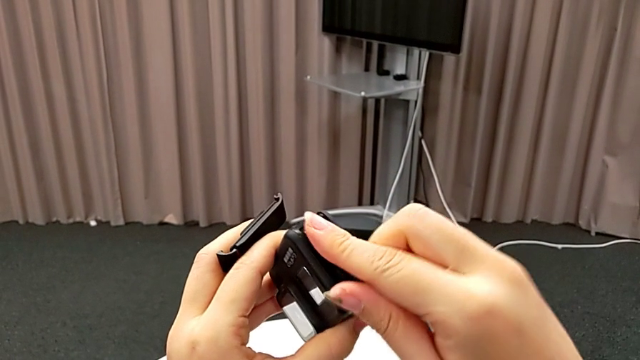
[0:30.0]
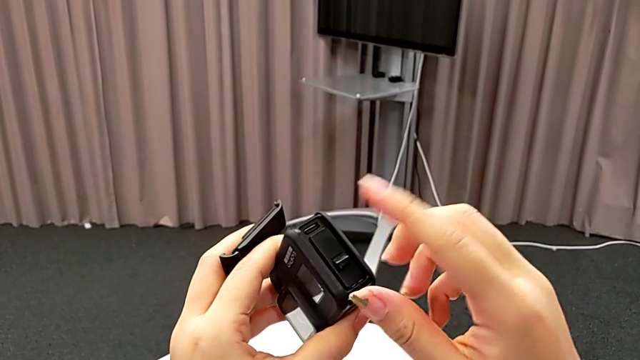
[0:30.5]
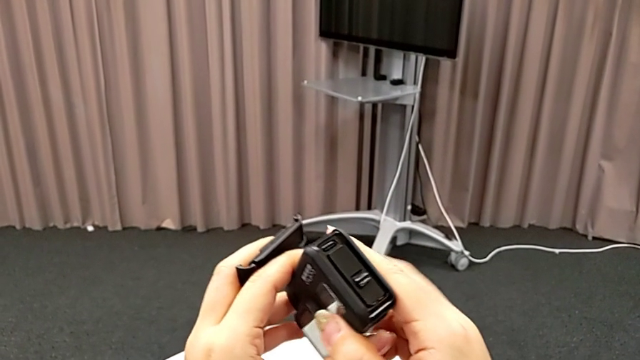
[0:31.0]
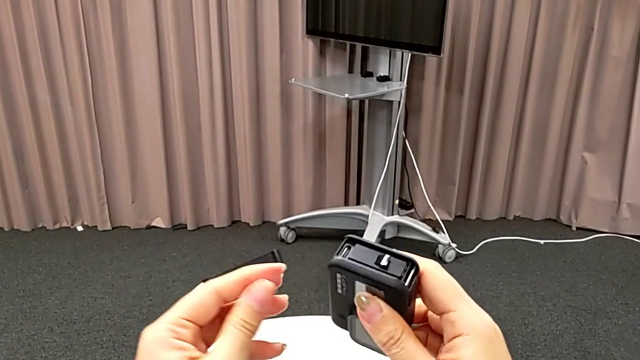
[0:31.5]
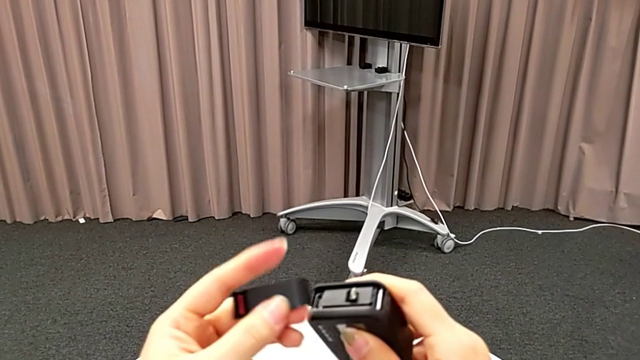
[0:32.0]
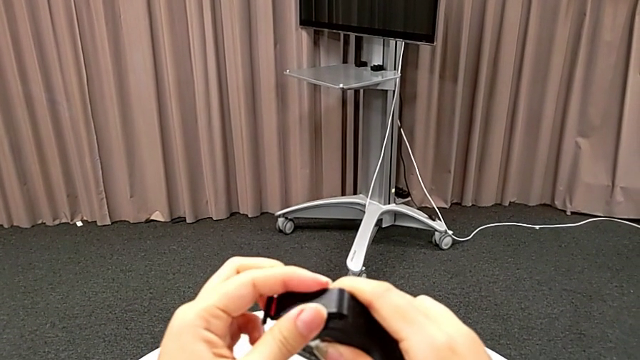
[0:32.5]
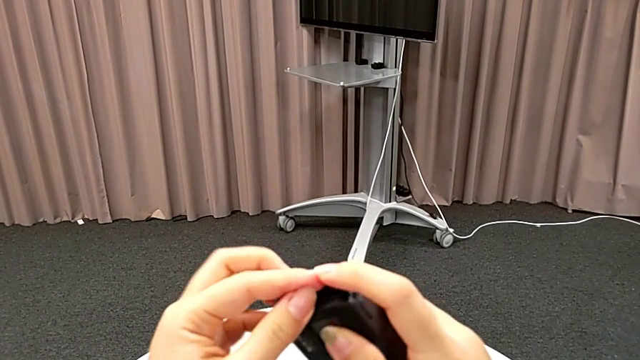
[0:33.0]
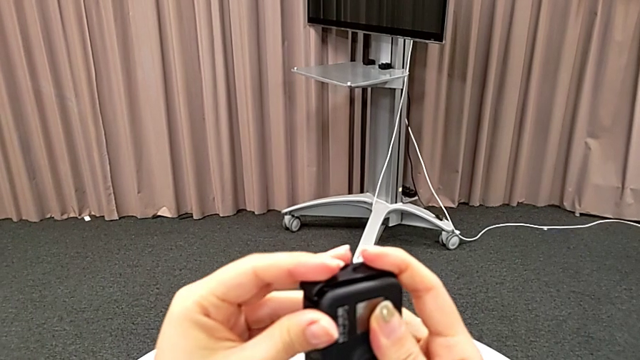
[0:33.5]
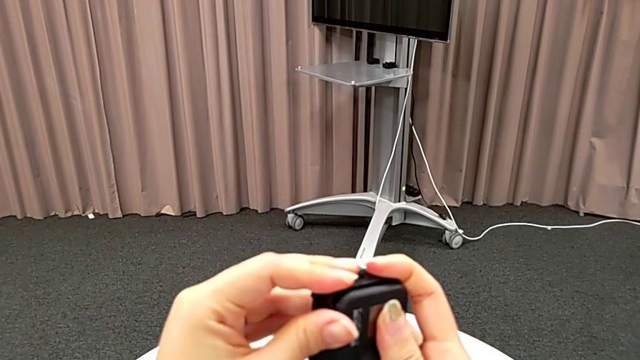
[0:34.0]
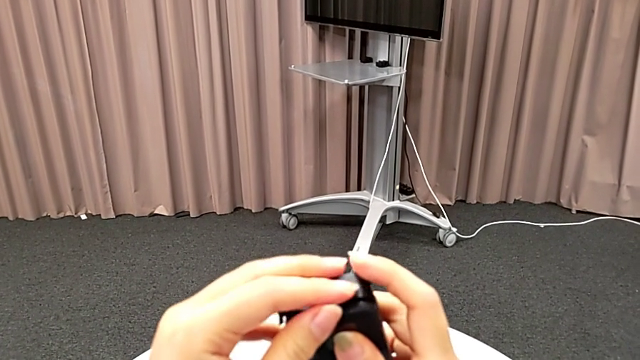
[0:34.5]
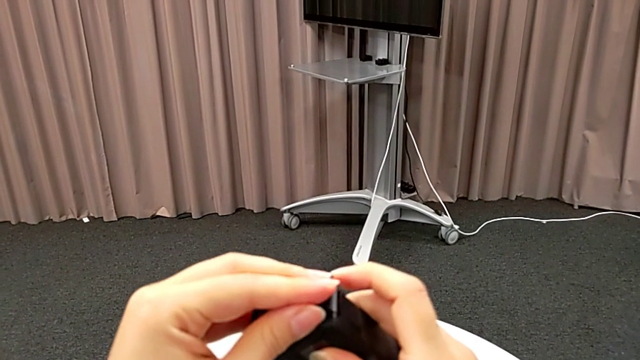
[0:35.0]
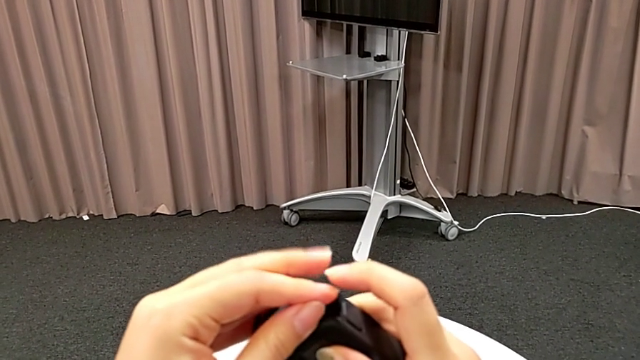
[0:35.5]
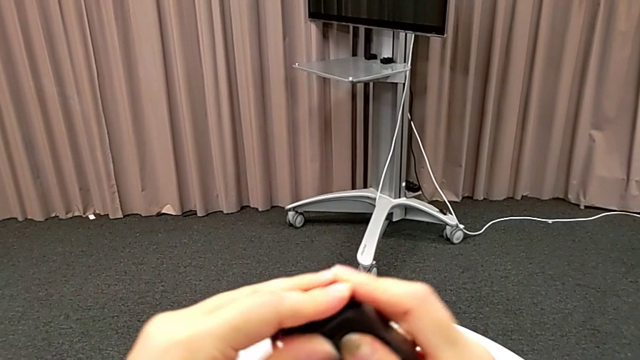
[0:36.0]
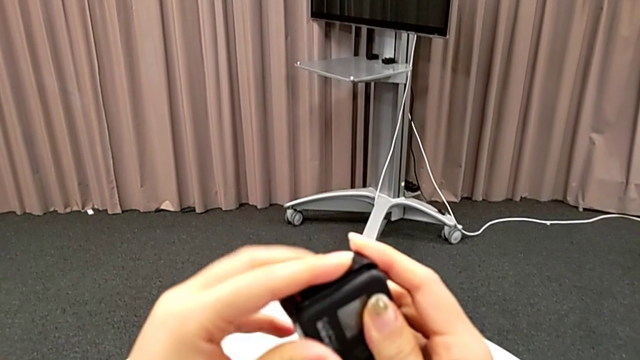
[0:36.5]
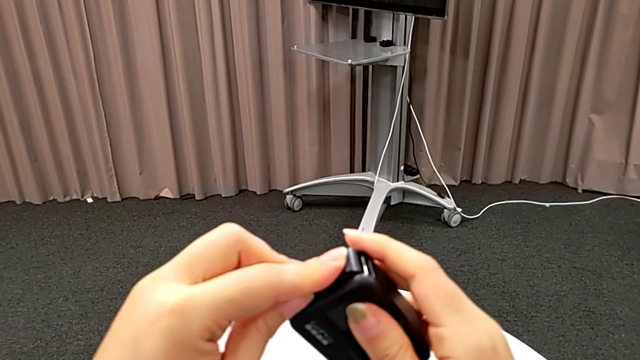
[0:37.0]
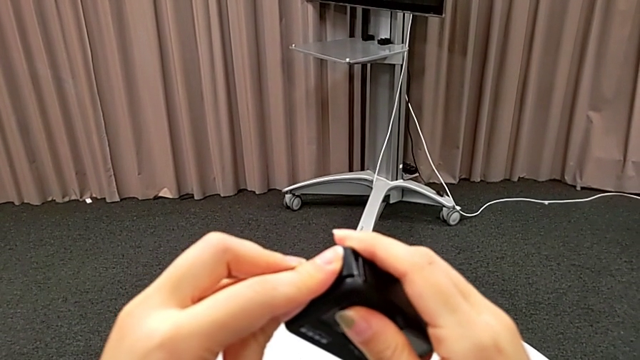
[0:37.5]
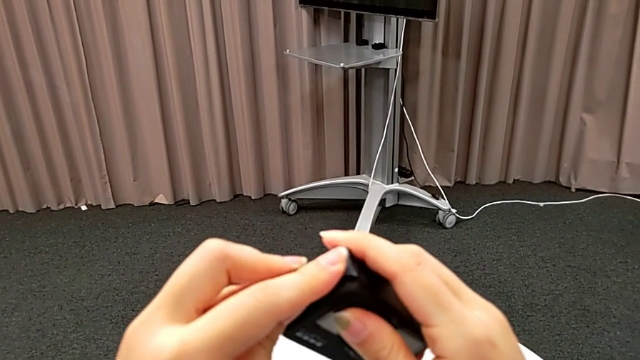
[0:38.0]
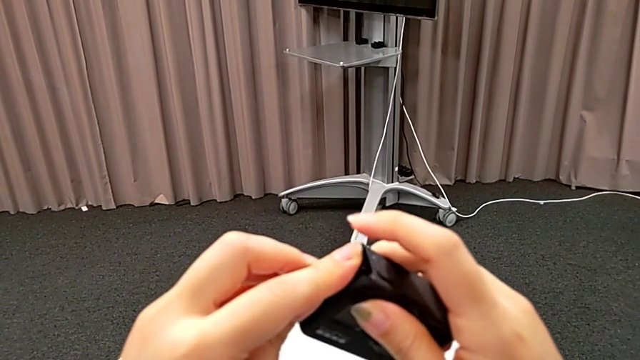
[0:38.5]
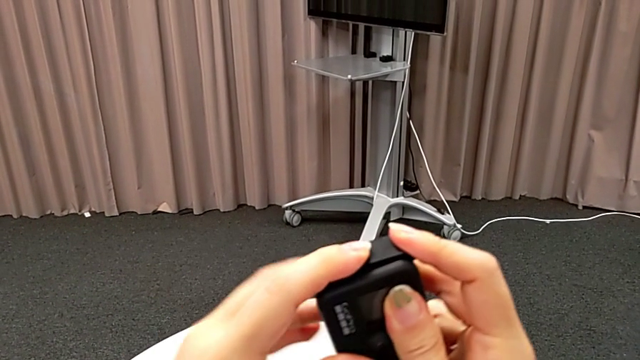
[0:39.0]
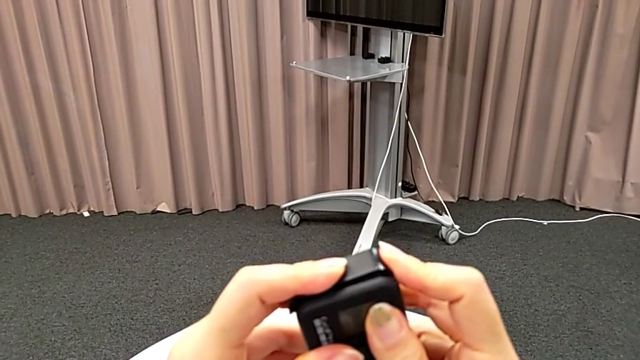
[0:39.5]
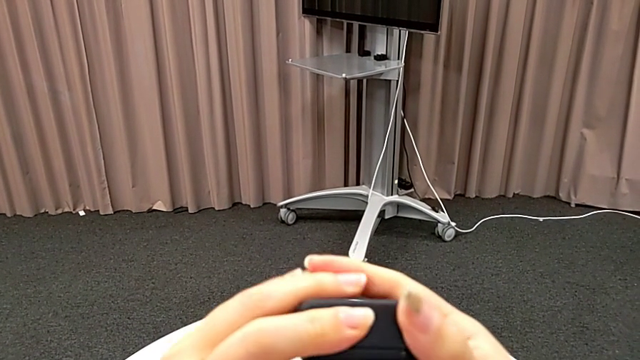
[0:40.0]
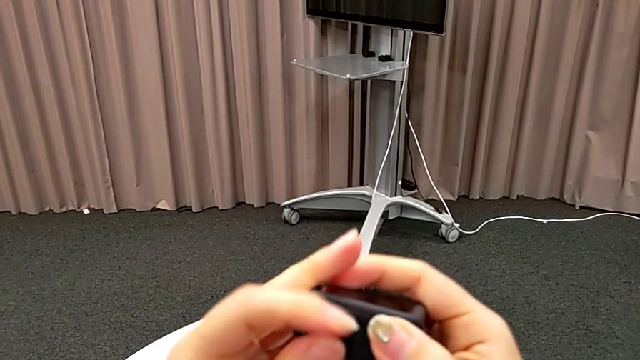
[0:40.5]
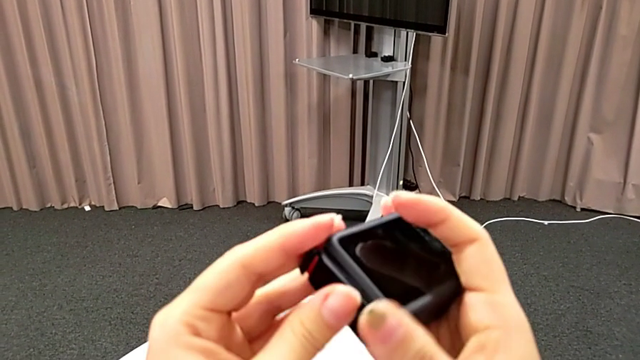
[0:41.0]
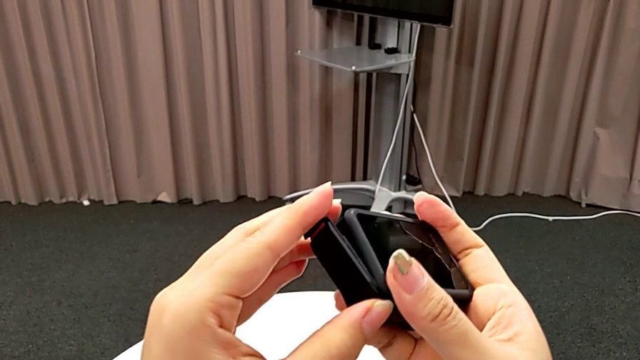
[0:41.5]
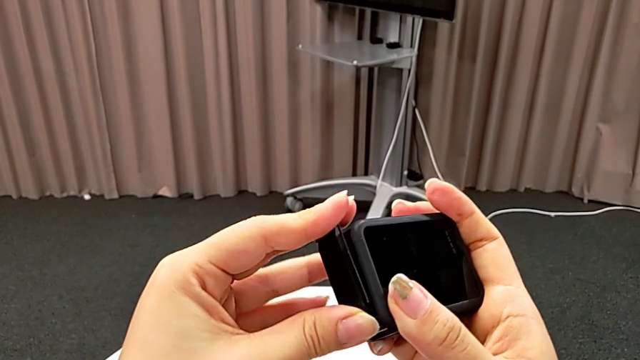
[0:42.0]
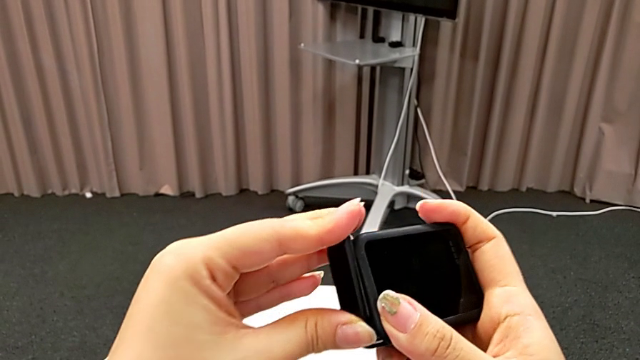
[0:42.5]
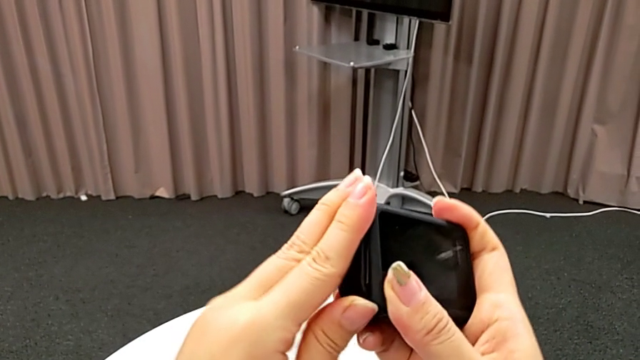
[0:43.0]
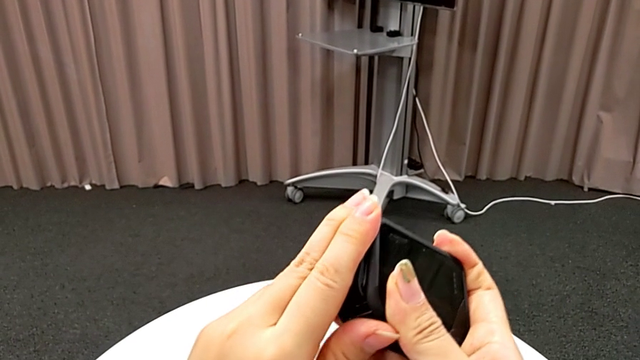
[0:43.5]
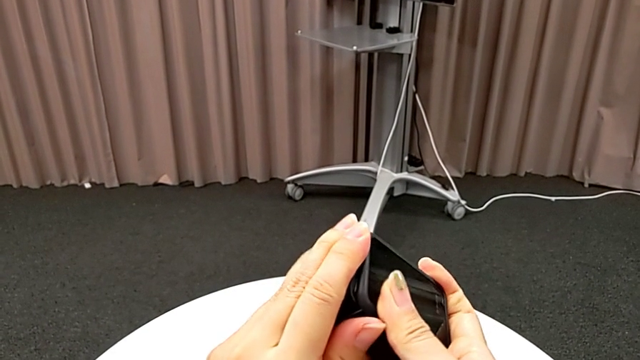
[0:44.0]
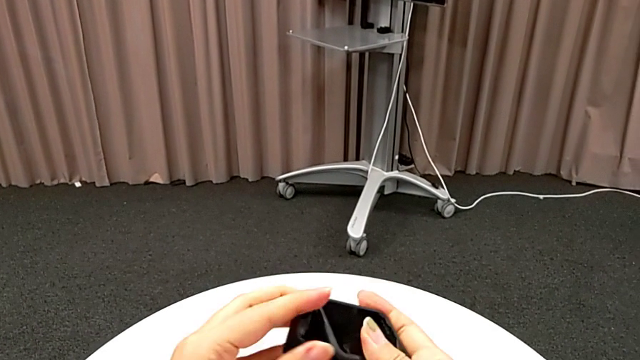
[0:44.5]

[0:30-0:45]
The camera wearer is exchanging the GoPro's battery. They place the battery door and adjust it.

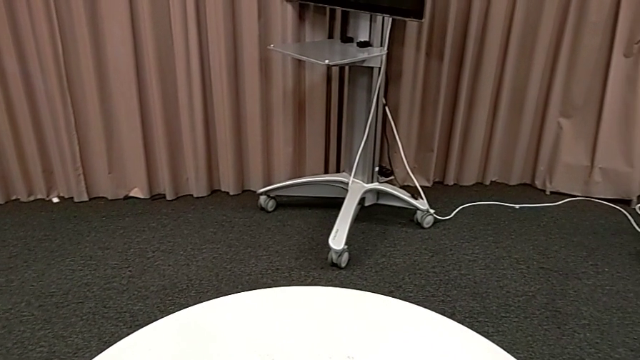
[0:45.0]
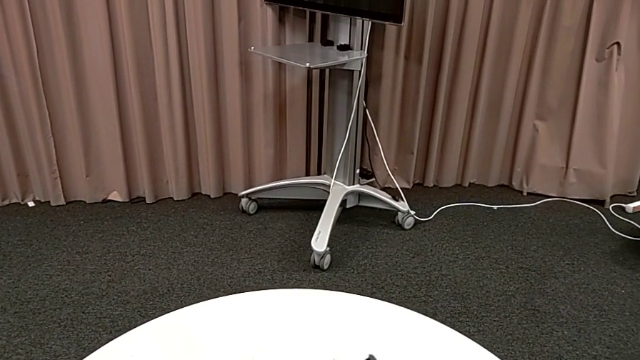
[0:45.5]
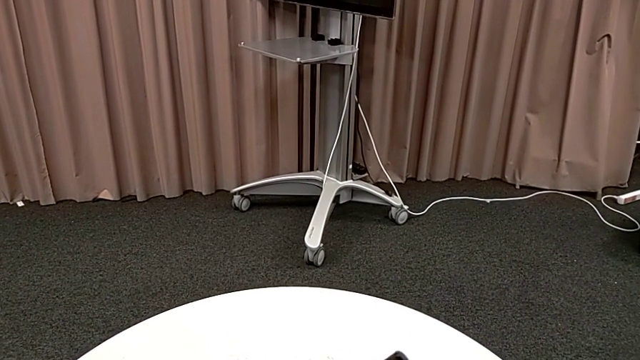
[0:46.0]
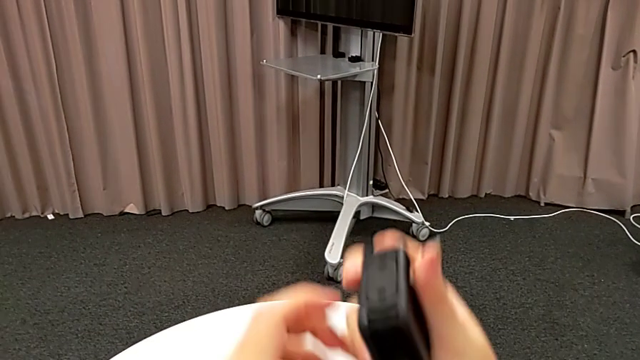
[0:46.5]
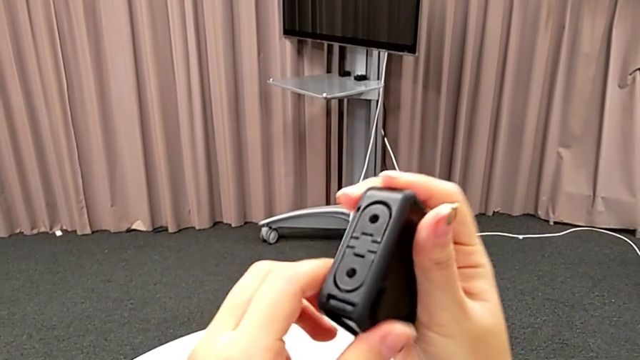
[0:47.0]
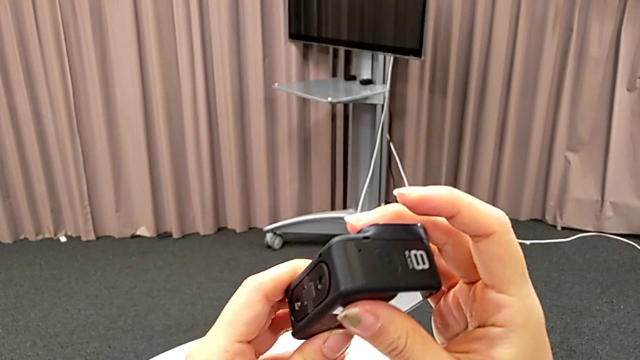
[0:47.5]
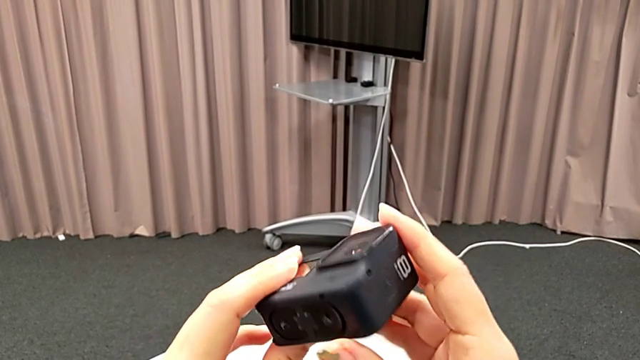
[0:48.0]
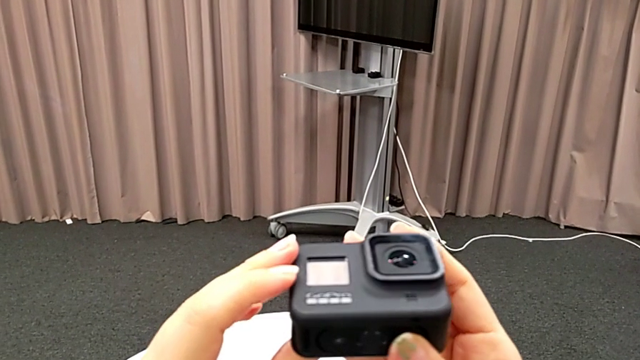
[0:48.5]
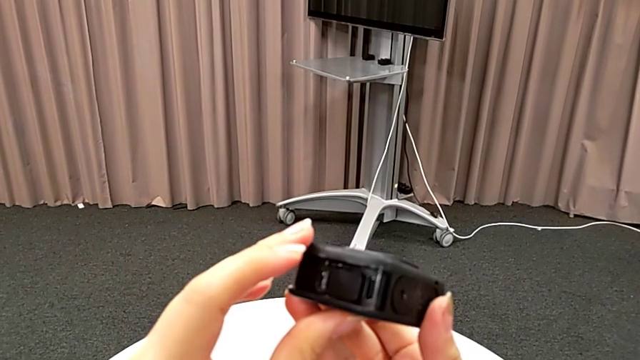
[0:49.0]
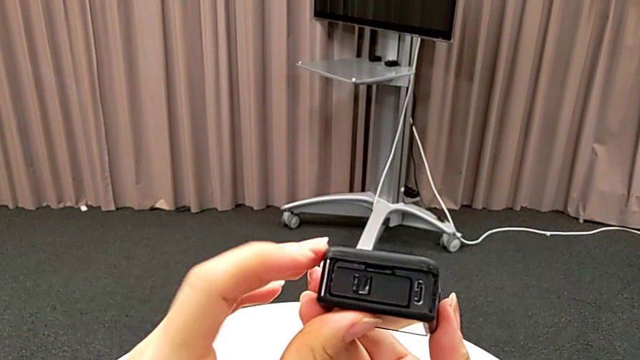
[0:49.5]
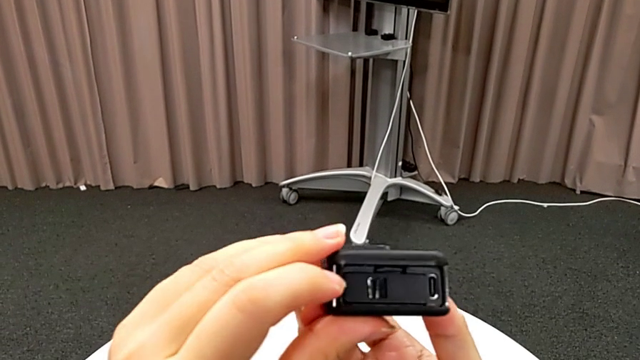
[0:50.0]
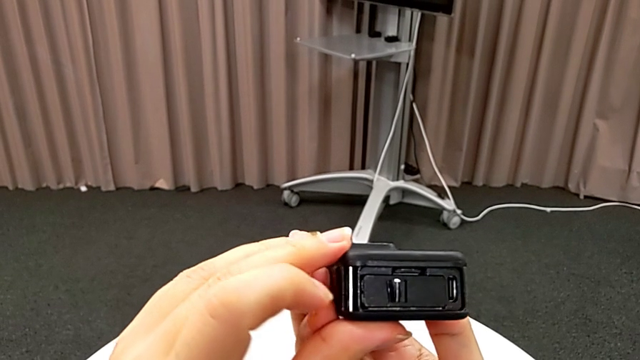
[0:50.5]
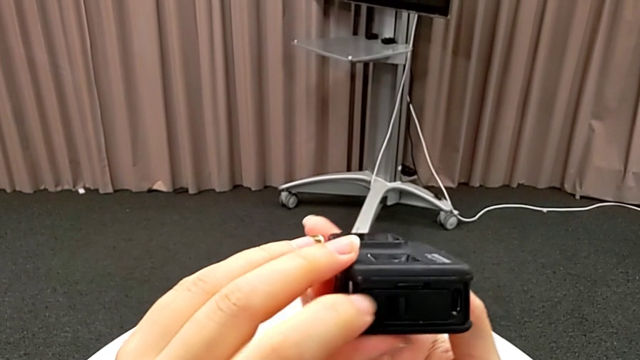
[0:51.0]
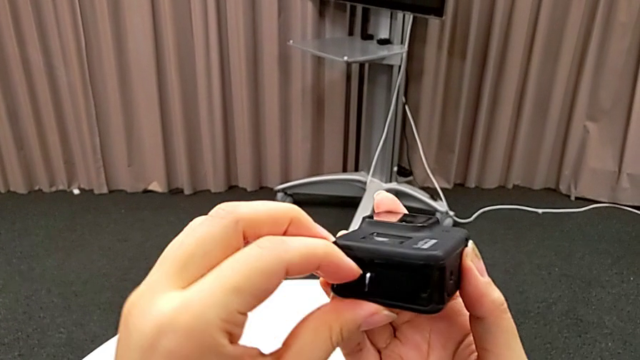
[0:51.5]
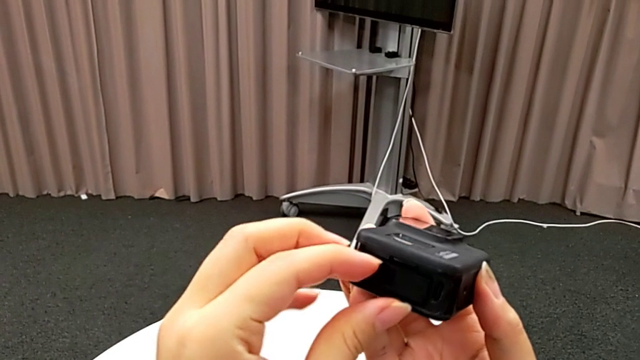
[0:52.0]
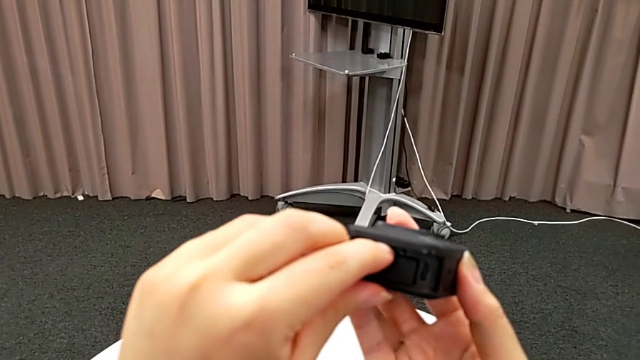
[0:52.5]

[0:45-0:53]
The camera wearer is exchanging SD cards. They inspect the GoPro.
